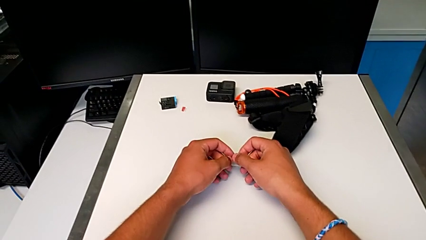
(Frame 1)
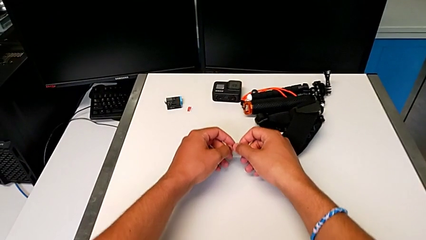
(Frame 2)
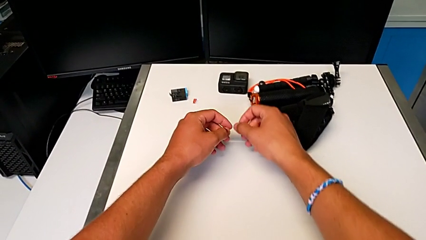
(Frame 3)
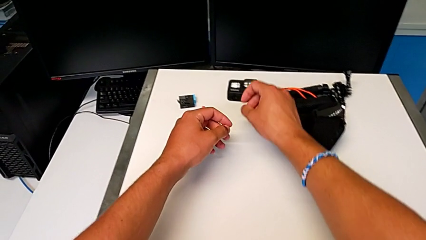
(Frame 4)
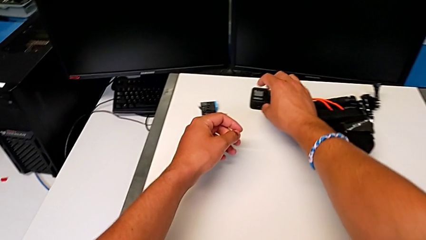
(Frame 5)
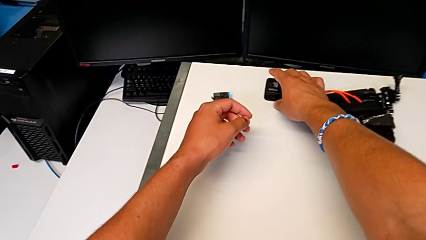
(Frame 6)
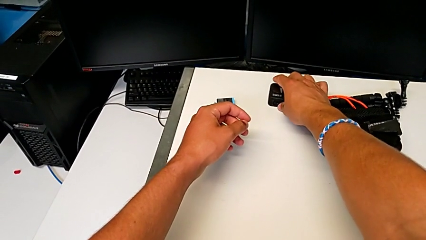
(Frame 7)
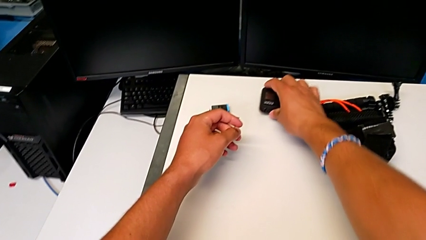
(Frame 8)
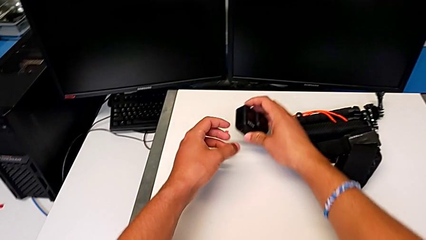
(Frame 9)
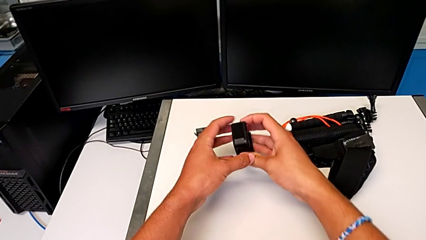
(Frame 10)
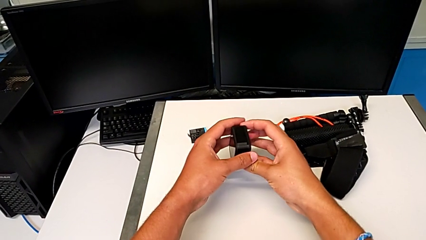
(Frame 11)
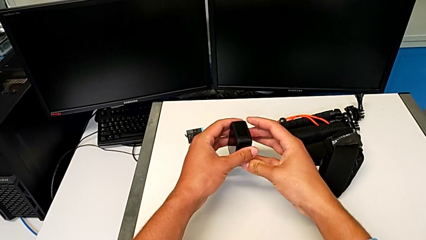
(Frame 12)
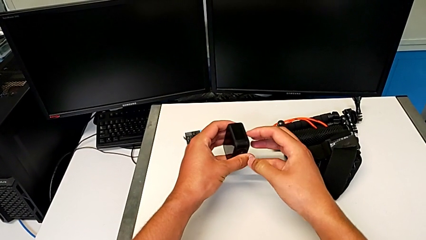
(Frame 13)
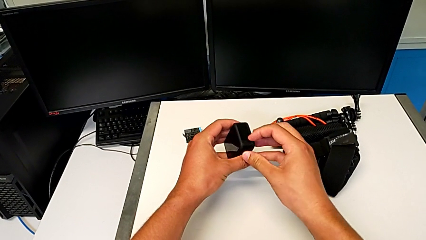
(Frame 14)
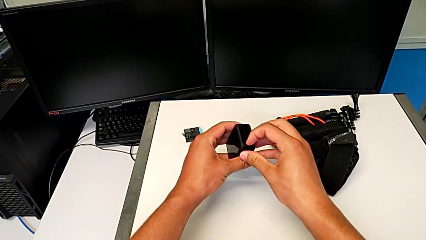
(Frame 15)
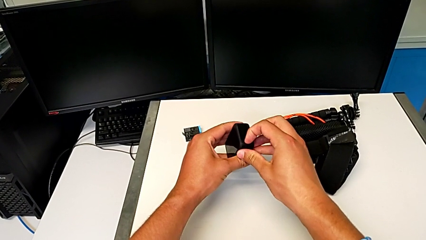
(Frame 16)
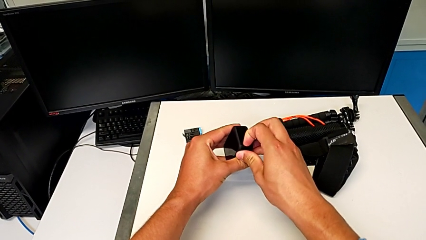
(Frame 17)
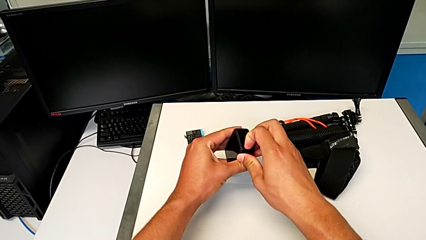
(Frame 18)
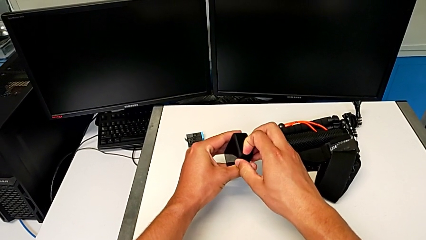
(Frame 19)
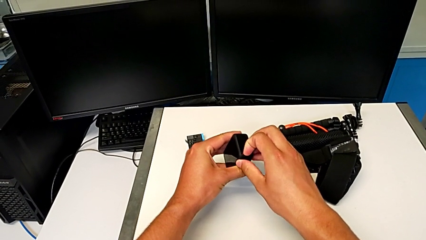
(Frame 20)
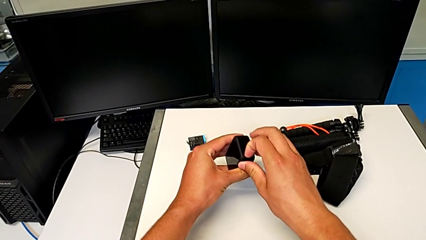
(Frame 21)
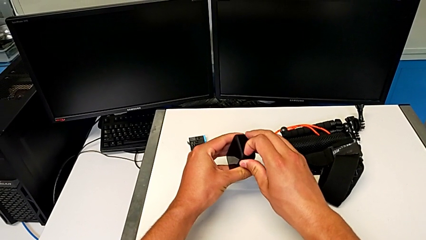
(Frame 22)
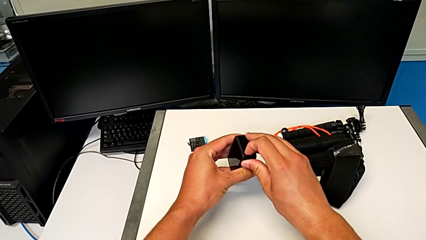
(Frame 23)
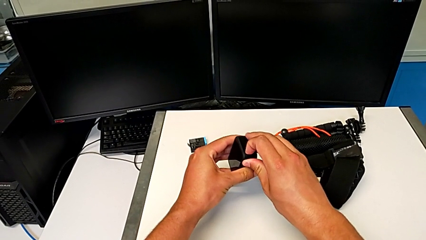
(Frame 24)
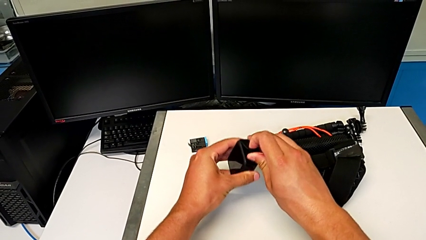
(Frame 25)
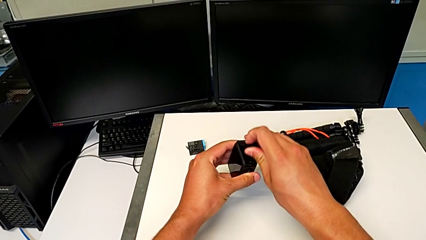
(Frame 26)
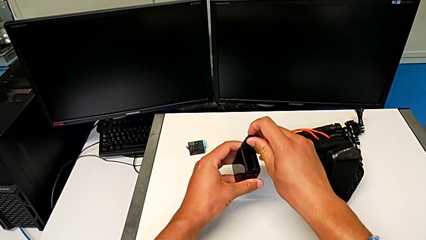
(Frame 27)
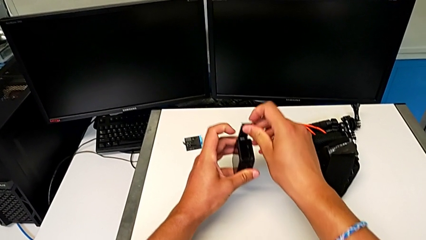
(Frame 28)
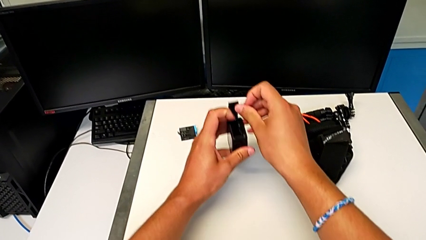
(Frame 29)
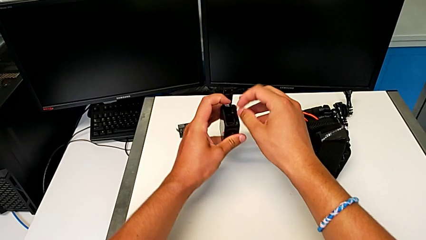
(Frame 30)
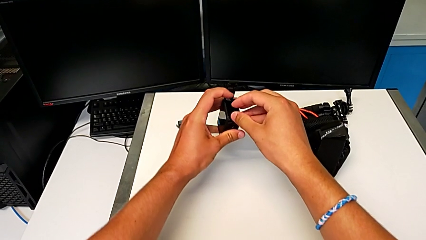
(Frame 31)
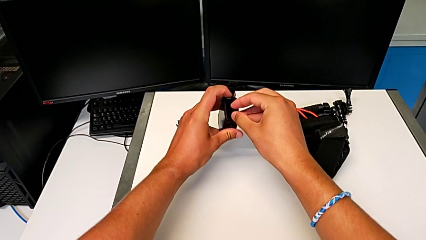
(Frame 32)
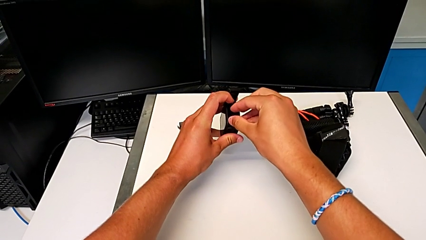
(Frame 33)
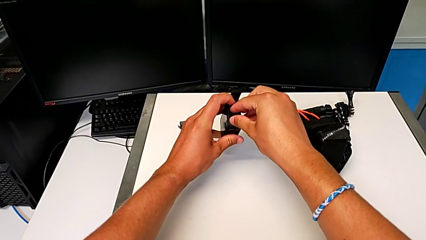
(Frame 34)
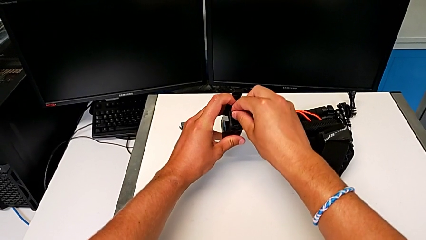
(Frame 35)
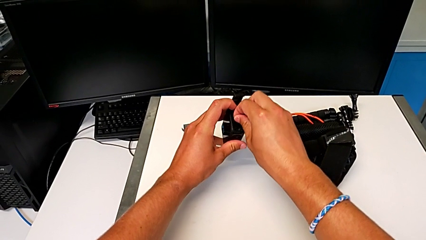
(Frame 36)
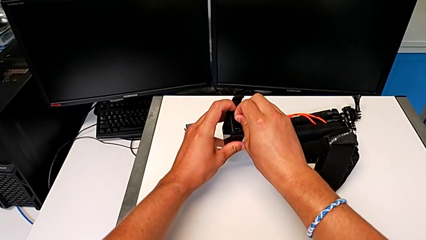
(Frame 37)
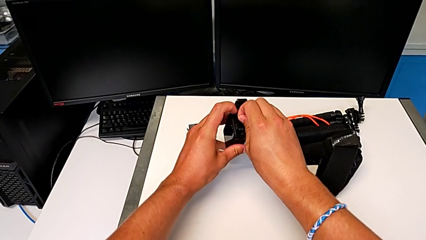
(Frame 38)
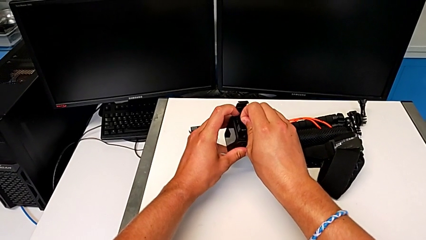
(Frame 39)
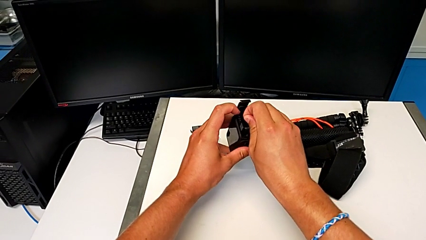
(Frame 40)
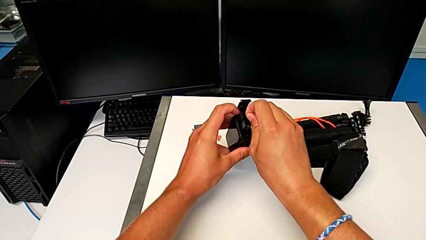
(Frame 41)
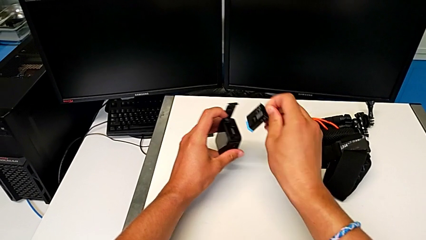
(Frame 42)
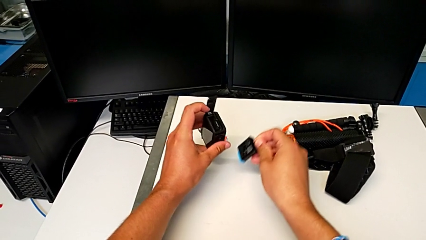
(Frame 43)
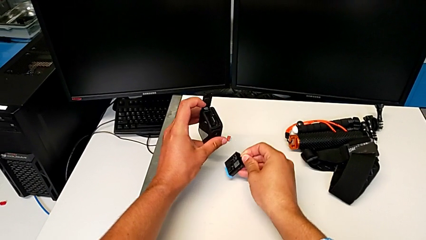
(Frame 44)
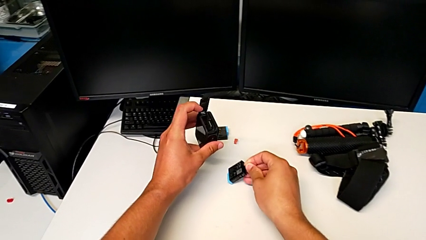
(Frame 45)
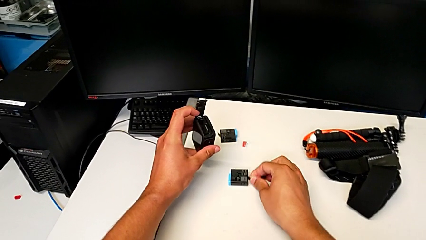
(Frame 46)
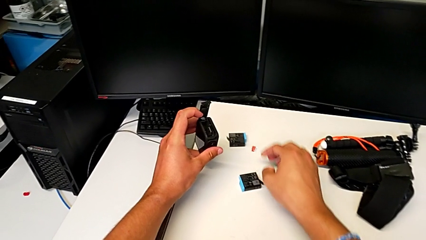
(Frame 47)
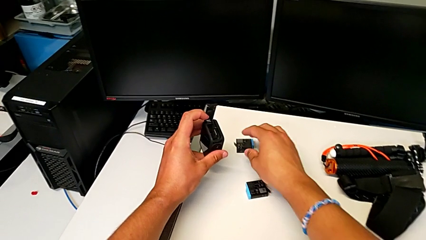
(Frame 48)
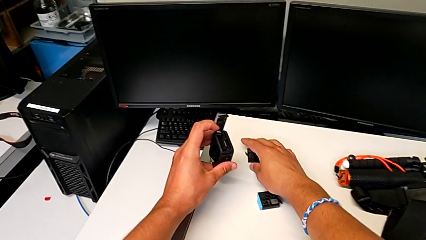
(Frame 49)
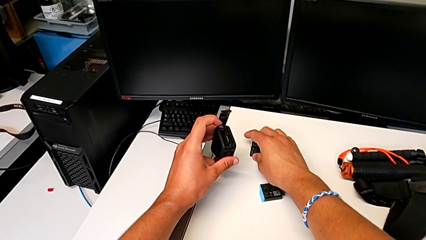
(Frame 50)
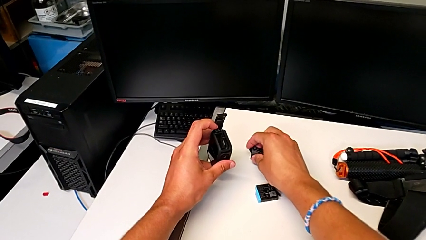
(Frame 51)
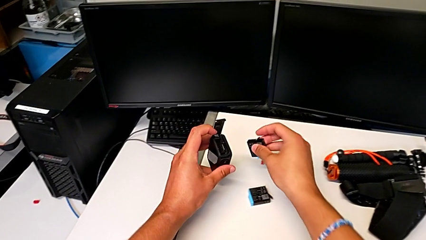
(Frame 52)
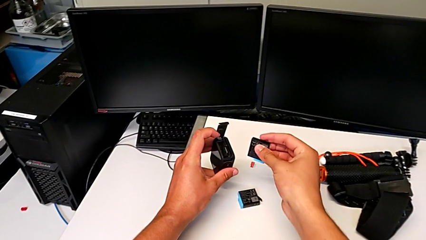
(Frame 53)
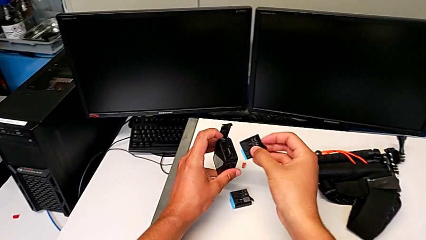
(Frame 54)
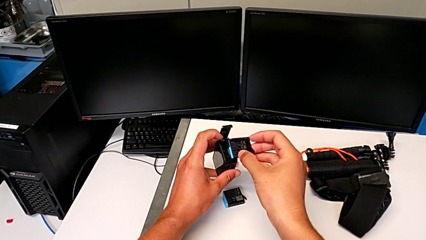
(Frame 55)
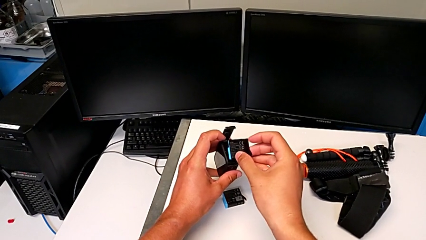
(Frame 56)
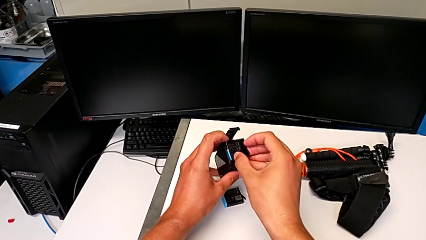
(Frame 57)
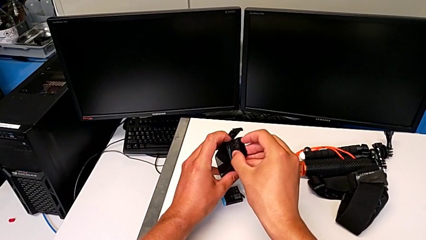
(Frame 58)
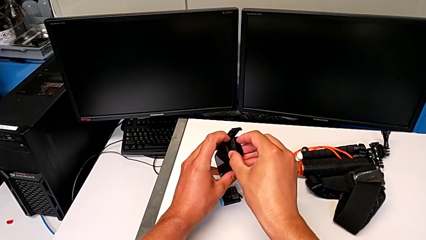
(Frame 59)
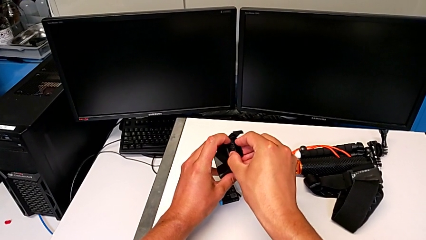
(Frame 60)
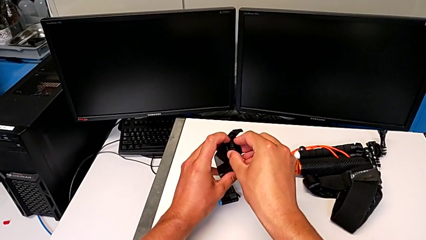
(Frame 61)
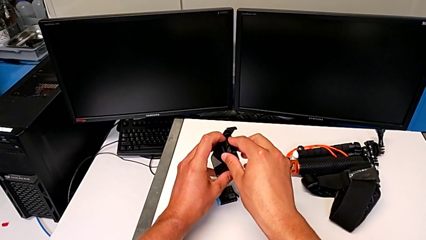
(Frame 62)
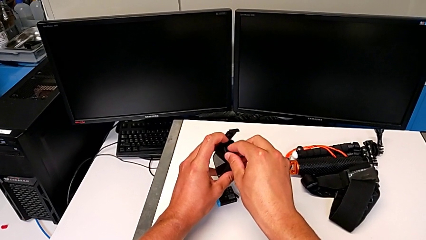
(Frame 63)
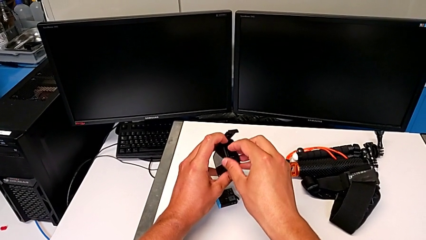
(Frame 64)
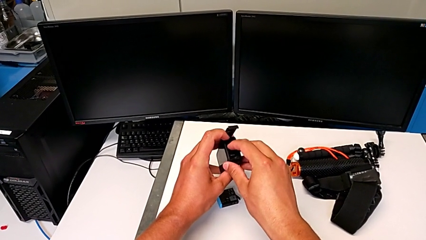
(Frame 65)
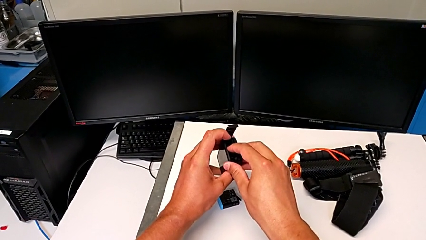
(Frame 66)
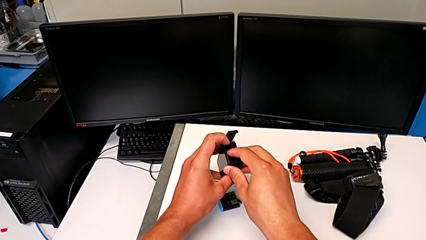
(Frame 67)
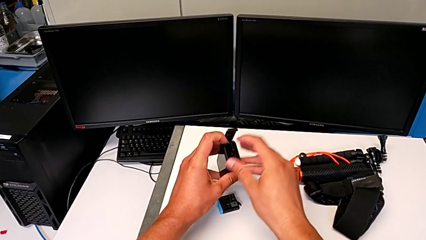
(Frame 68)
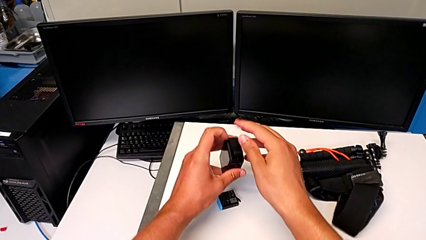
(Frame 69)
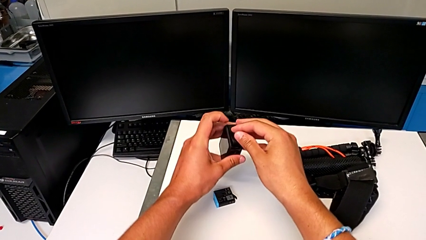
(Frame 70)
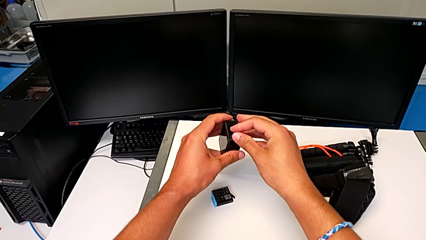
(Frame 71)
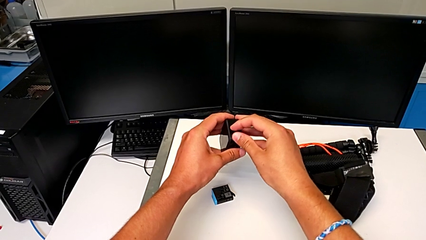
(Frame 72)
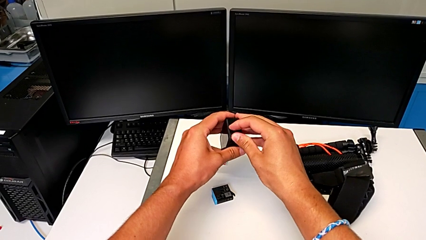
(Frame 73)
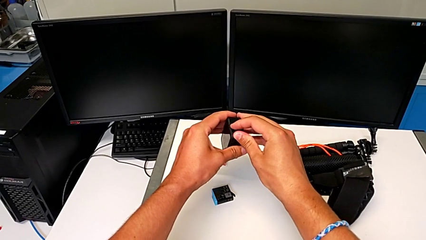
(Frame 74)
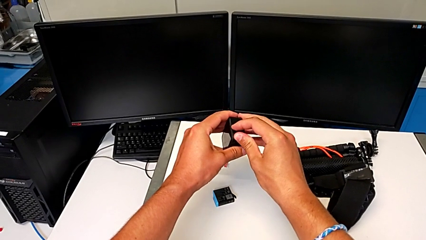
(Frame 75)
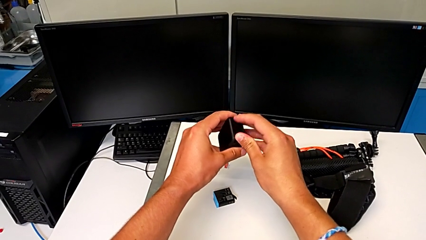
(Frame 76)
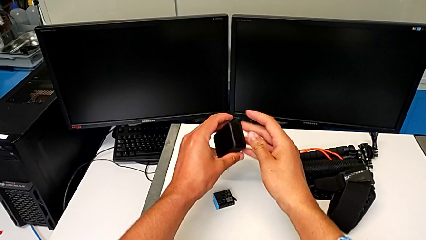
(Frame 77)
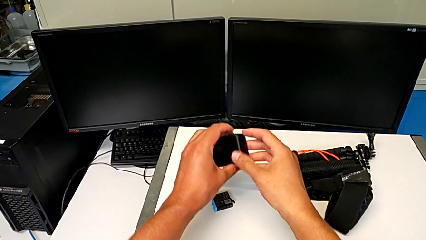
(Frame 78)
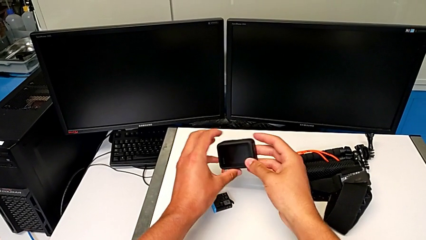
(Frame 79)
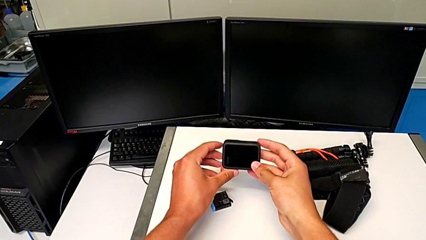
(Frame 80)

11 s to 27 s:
The camera wearer exchanges the GoPro's battery. They grab the GoPro, unlock the battery door, open it, grab the battery, withdraw it, place it, grab it, insert it, close the battery door and lock it.
